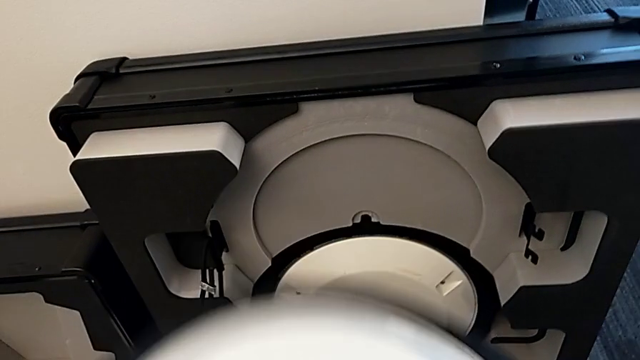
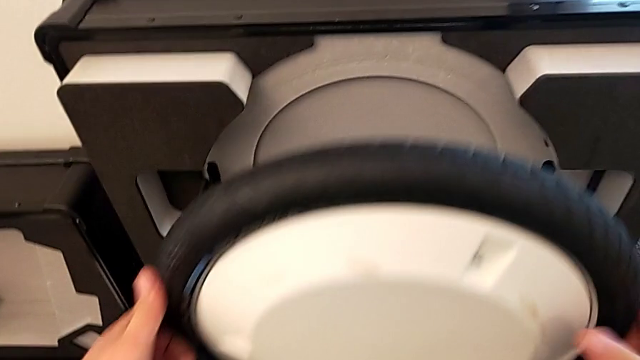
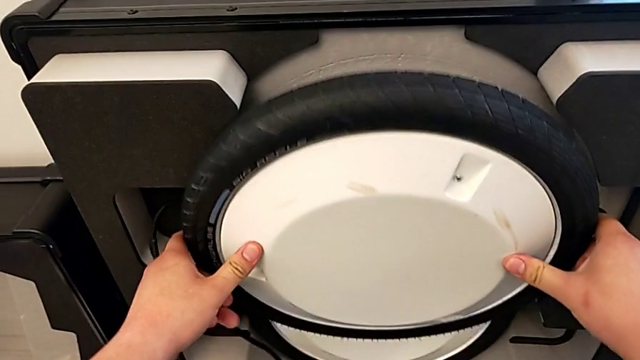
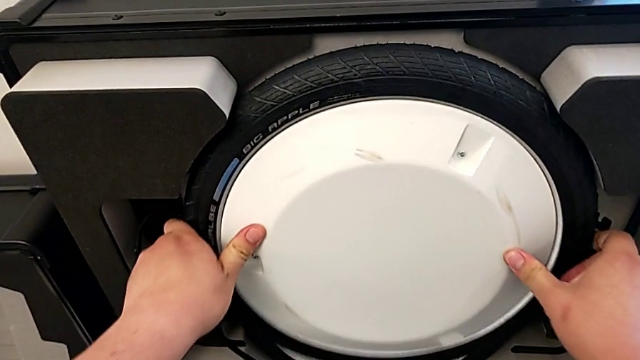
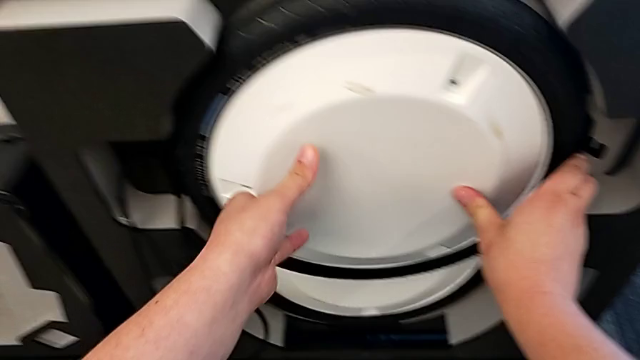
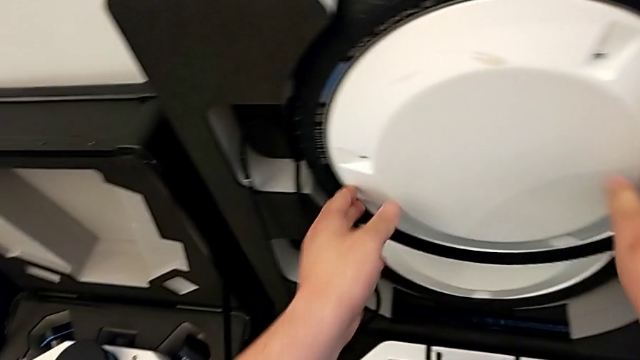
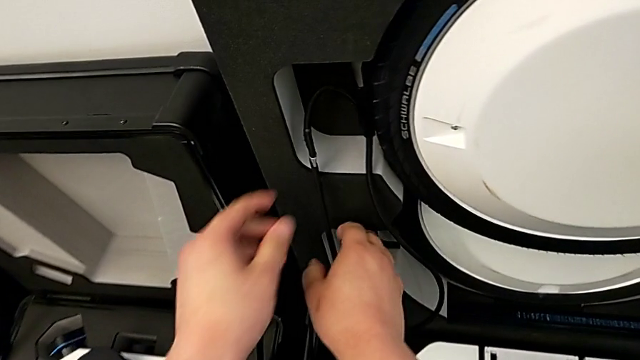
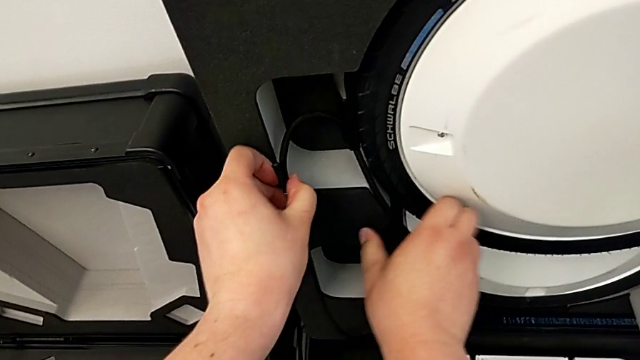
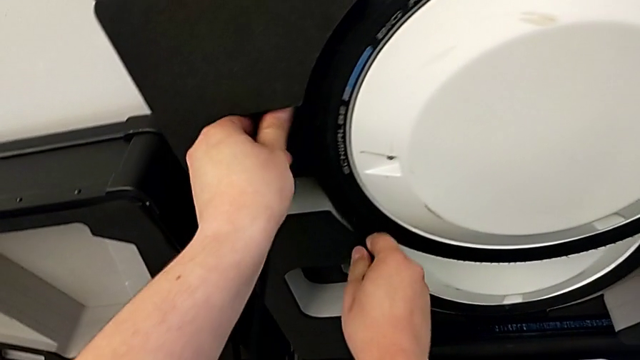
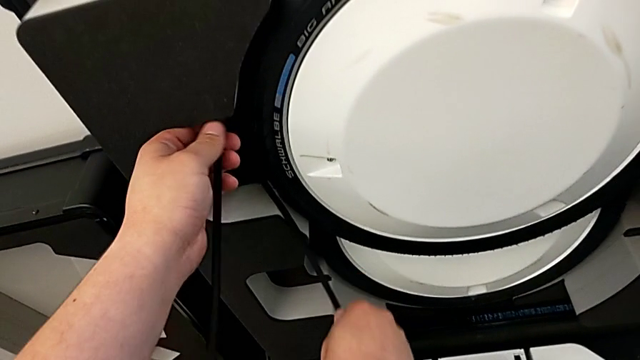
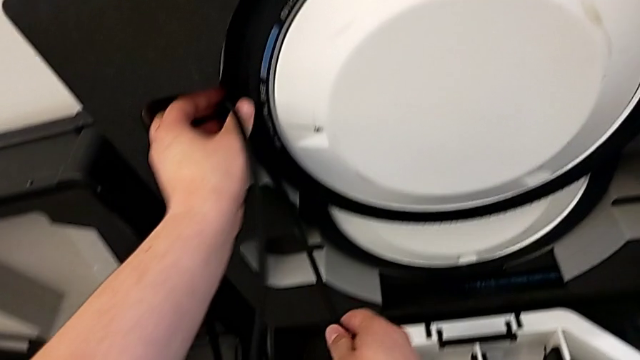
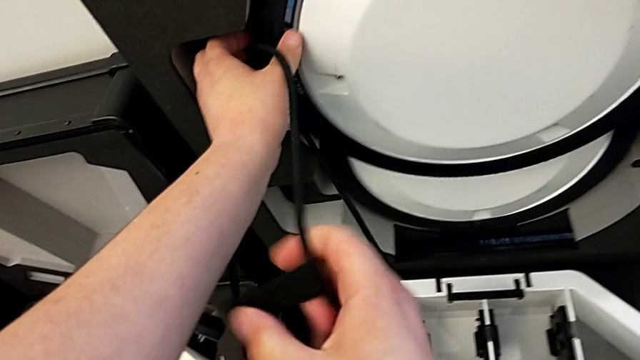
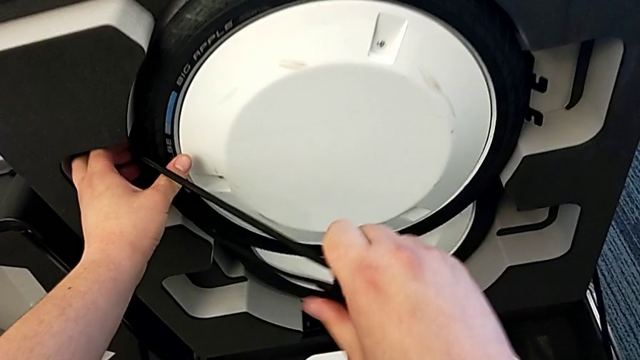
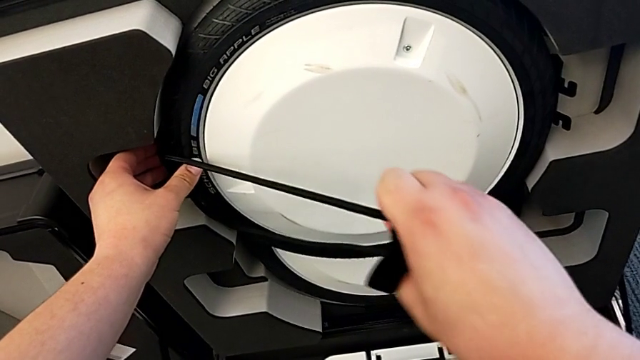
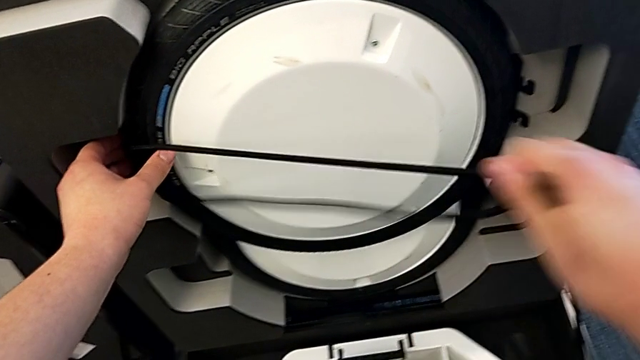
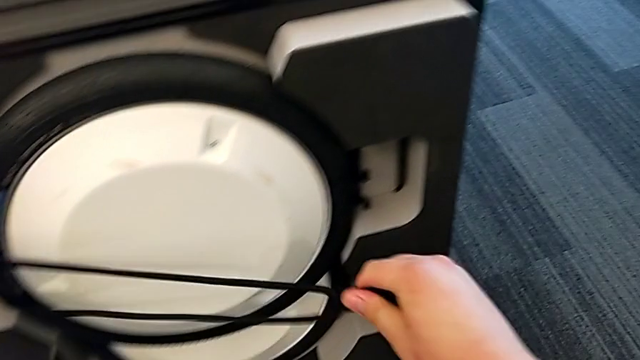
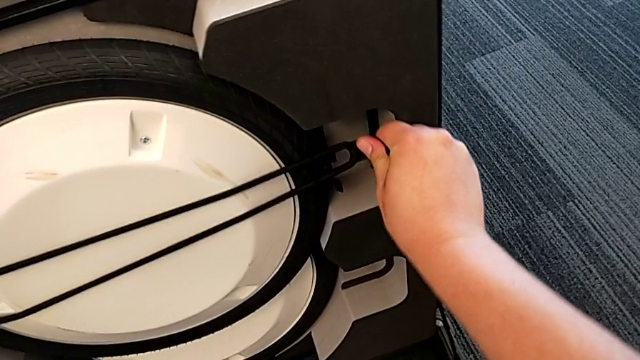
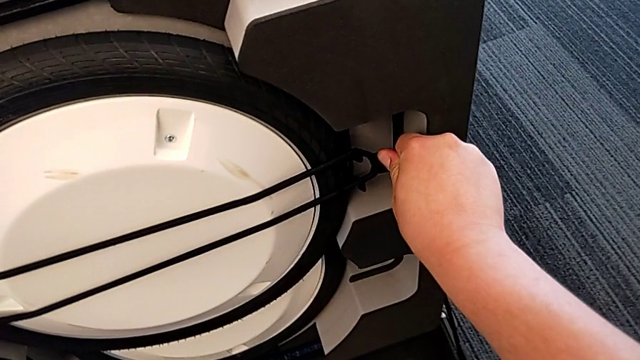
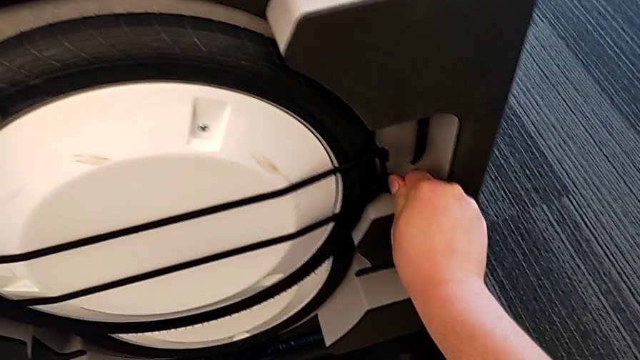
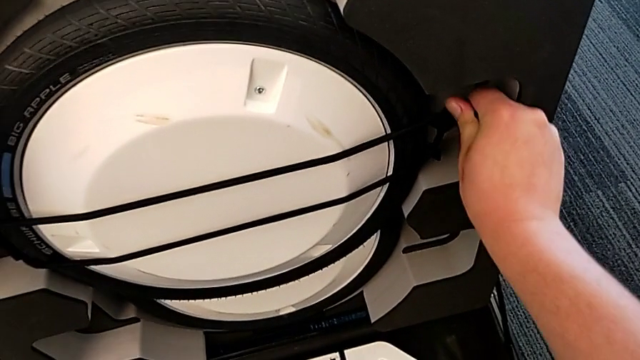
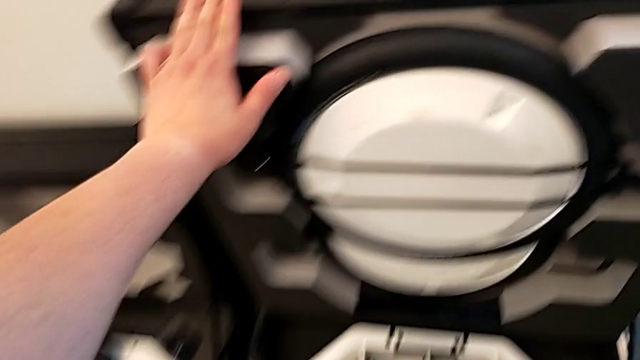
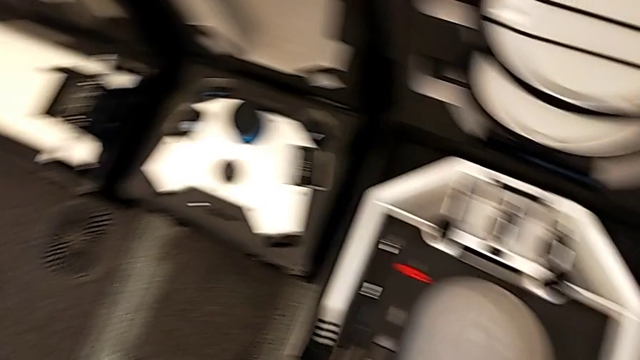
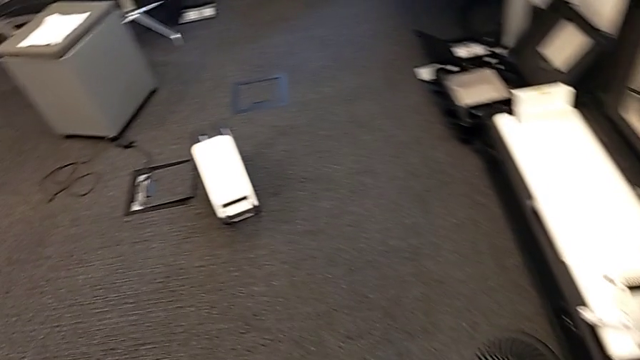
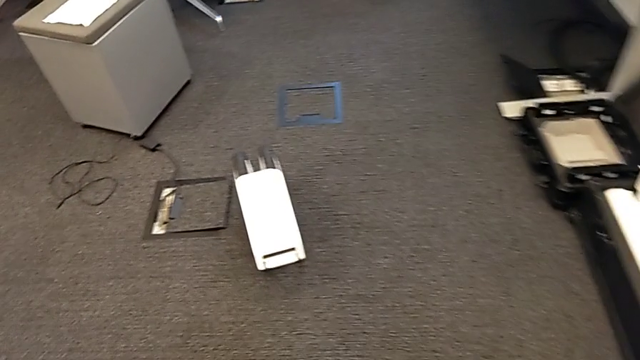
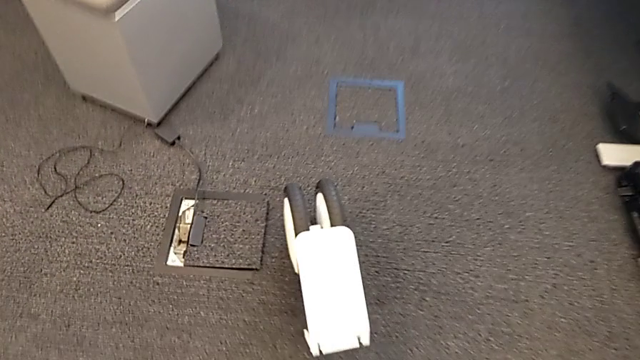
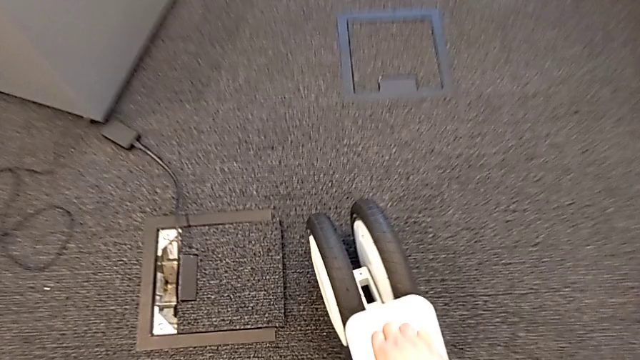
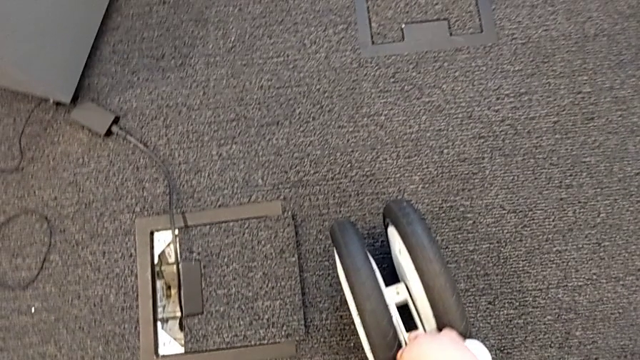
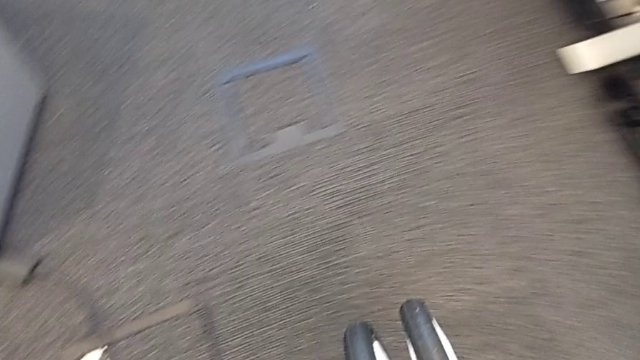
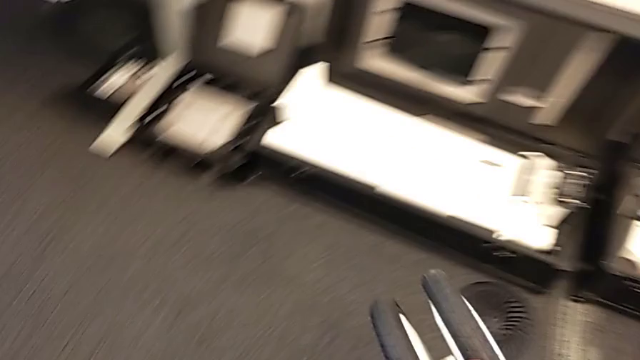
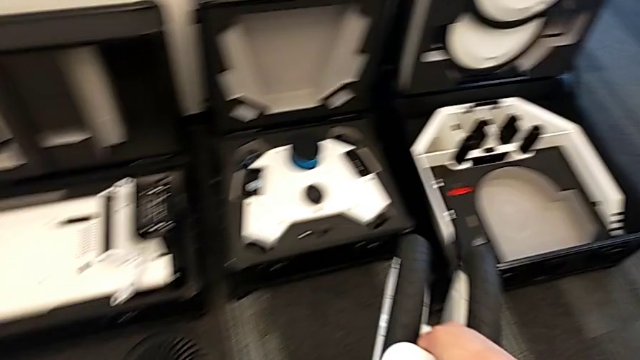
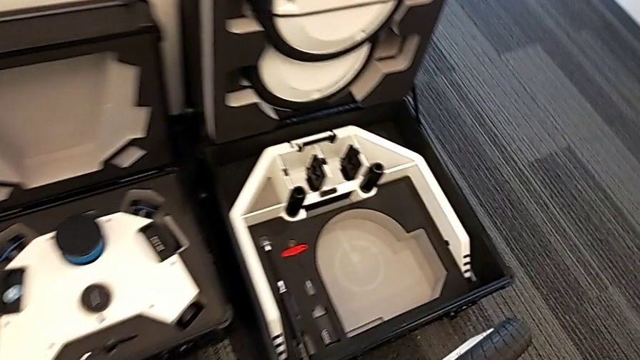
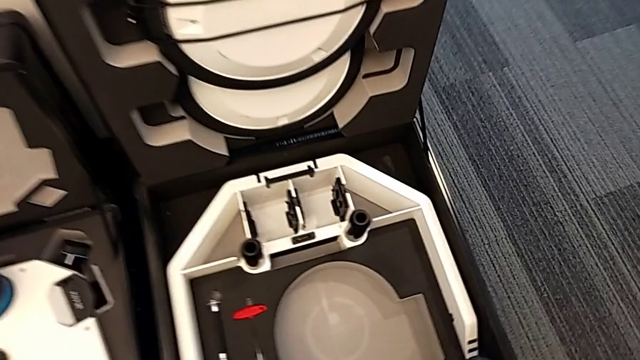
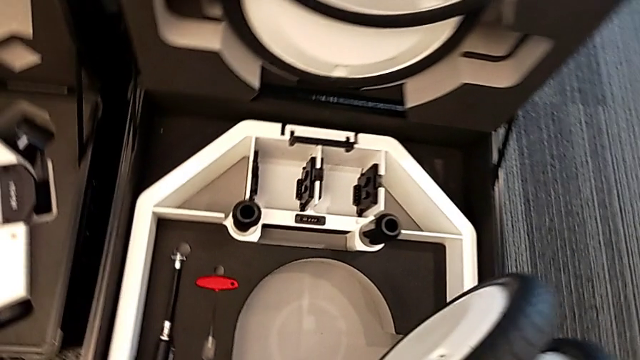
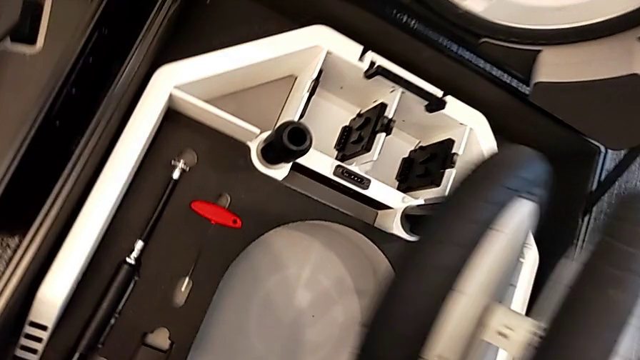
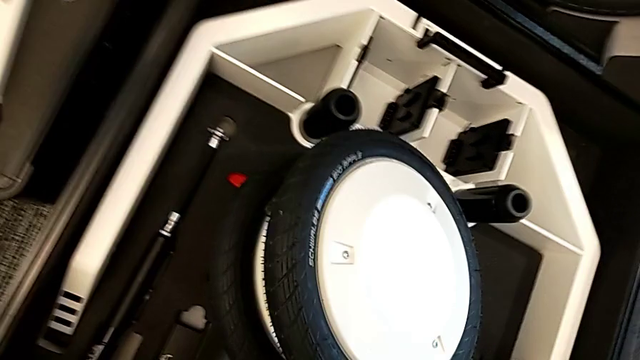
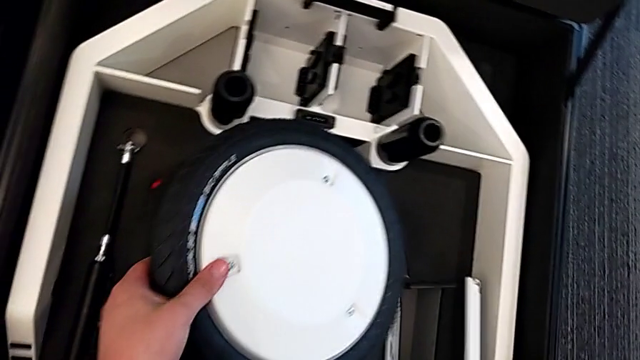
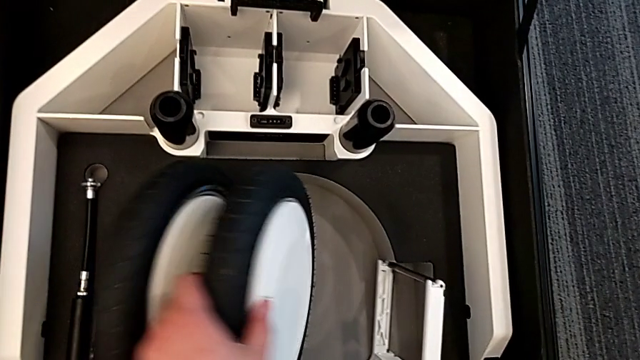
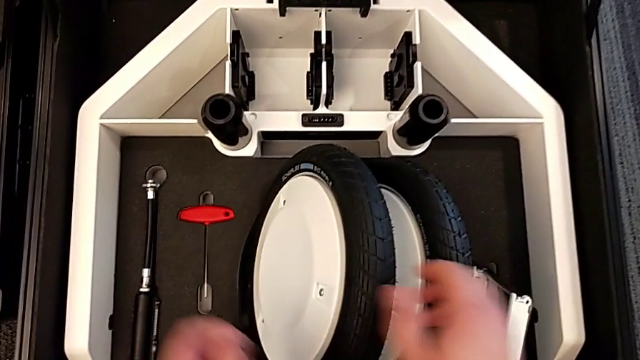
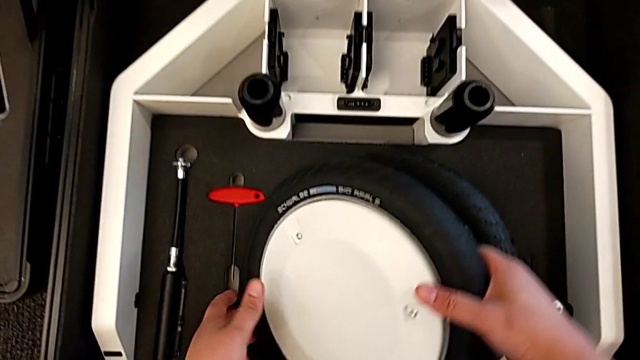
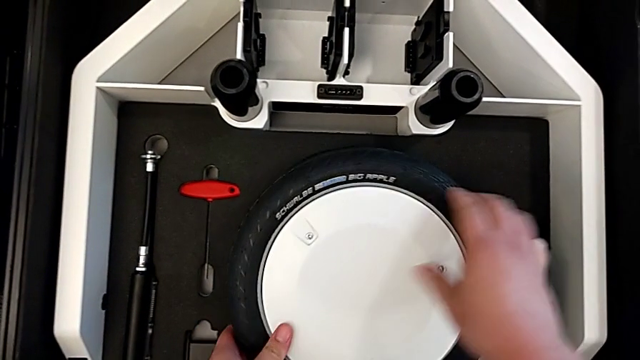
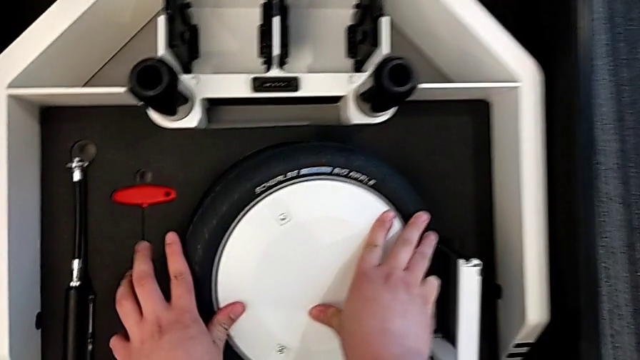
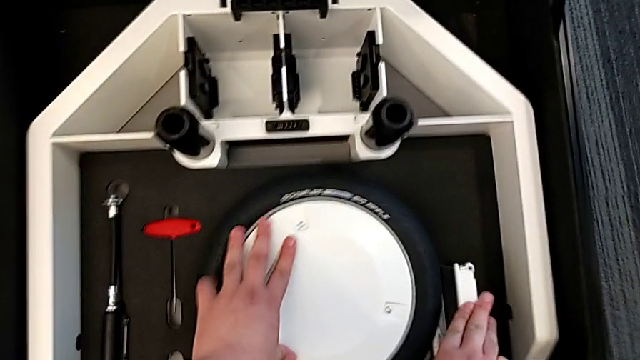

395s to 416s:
The camera wearer is putting the wheels and base into the box. They keep placing the wheel, lock it, lift the wheel and place it.
